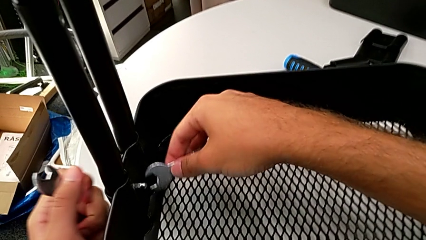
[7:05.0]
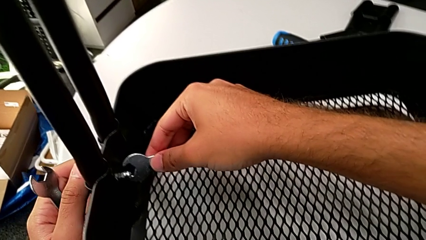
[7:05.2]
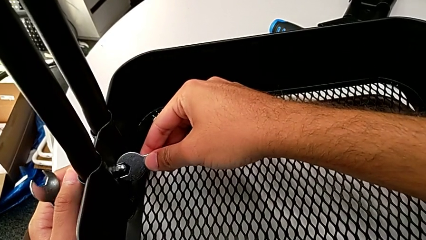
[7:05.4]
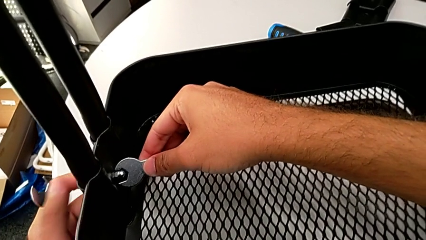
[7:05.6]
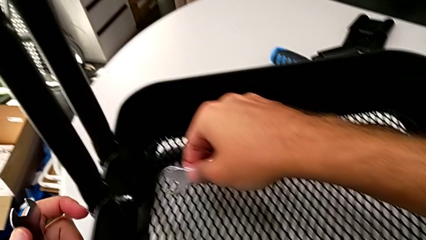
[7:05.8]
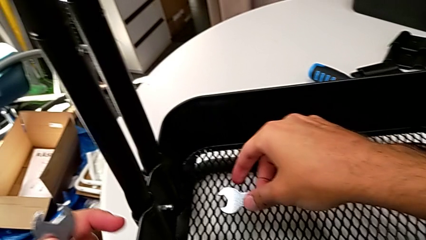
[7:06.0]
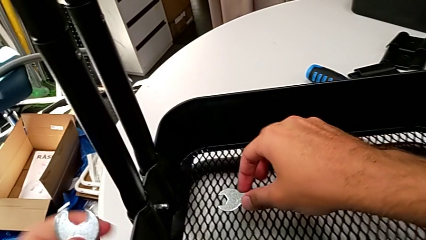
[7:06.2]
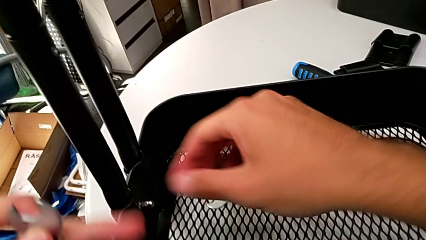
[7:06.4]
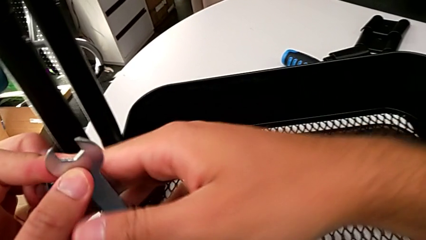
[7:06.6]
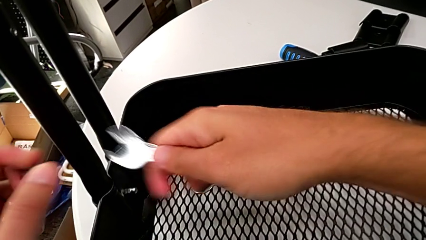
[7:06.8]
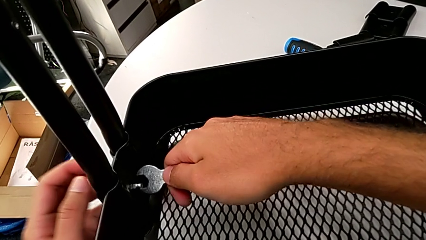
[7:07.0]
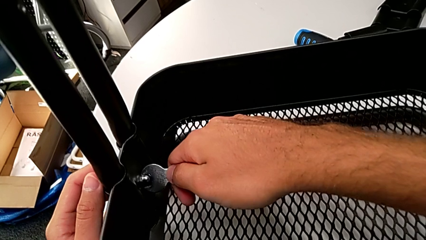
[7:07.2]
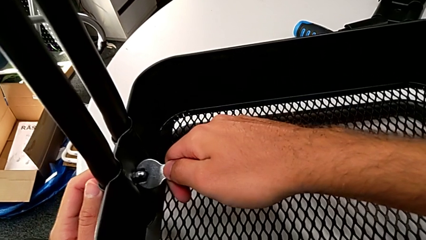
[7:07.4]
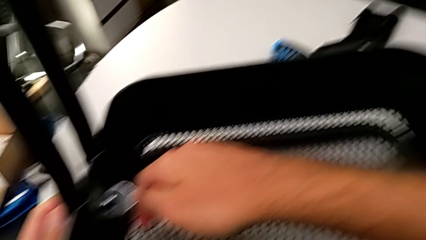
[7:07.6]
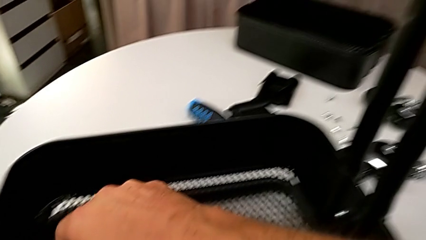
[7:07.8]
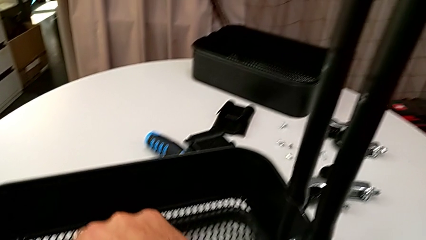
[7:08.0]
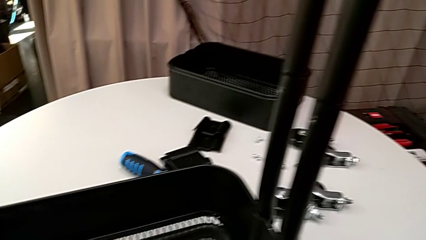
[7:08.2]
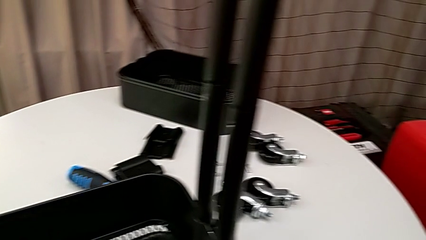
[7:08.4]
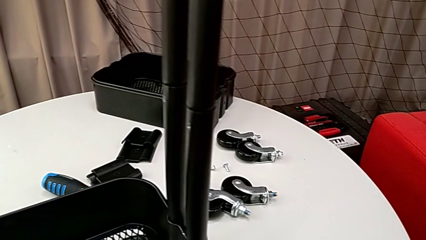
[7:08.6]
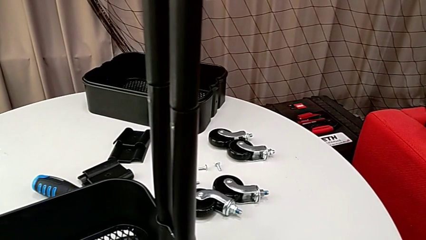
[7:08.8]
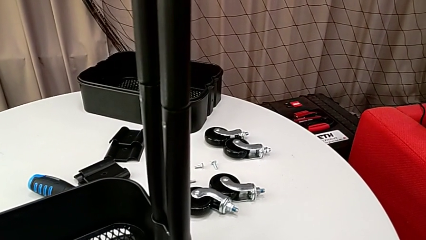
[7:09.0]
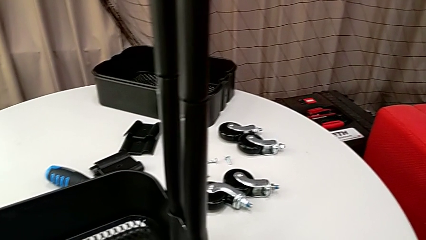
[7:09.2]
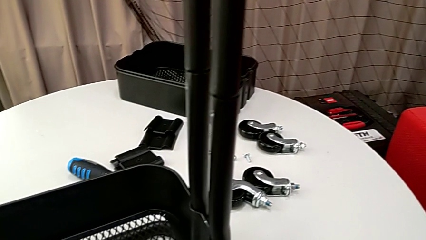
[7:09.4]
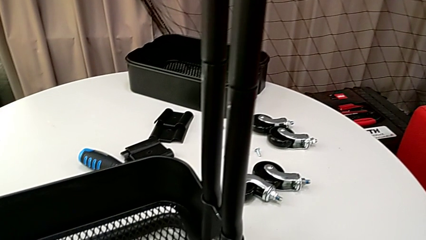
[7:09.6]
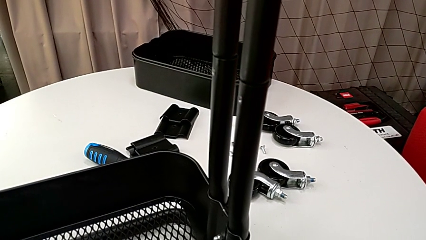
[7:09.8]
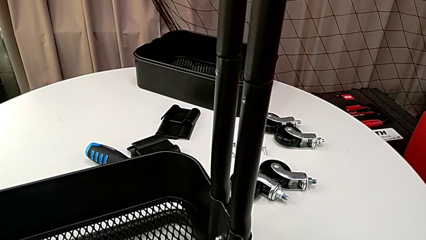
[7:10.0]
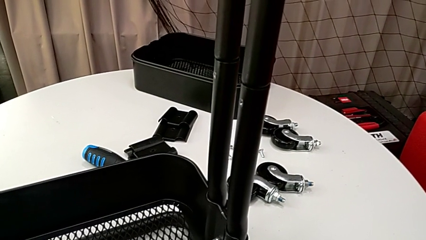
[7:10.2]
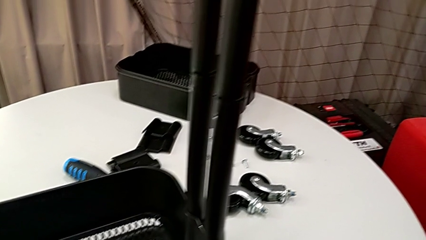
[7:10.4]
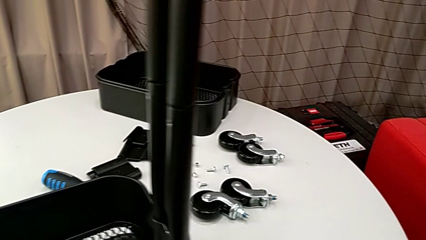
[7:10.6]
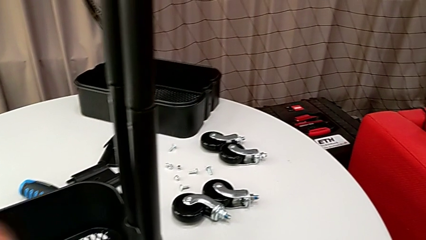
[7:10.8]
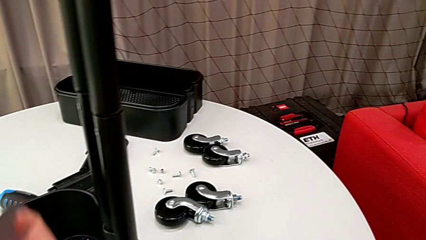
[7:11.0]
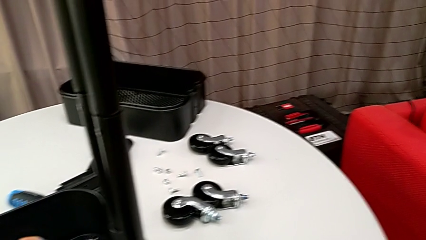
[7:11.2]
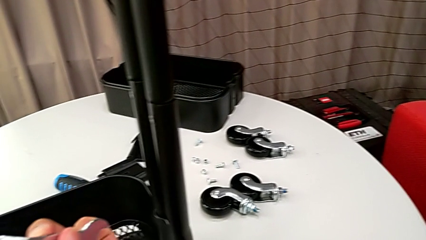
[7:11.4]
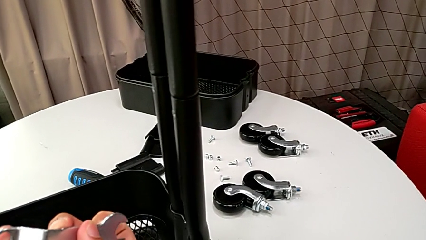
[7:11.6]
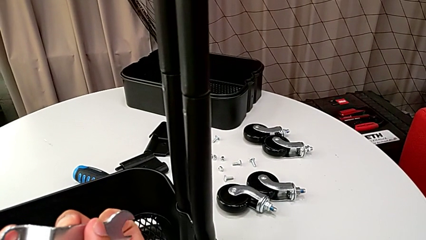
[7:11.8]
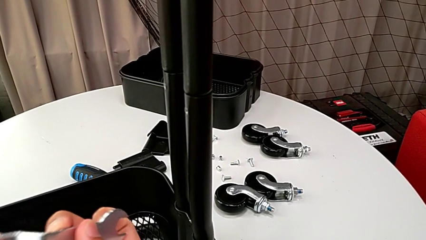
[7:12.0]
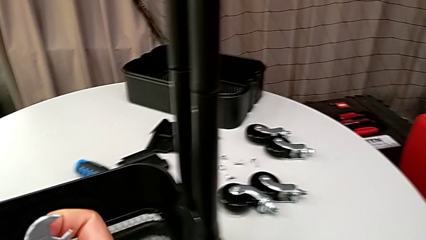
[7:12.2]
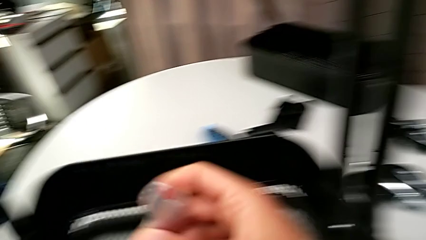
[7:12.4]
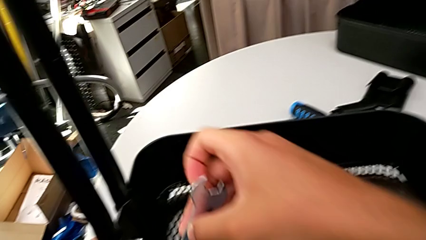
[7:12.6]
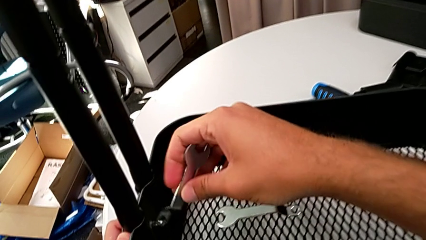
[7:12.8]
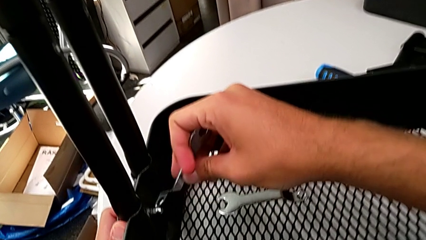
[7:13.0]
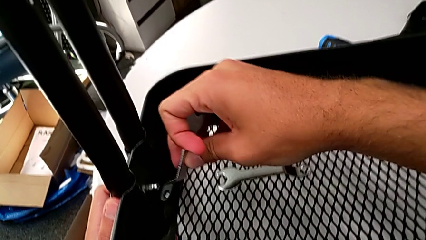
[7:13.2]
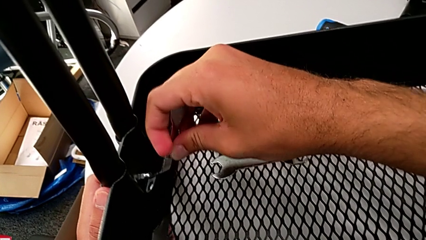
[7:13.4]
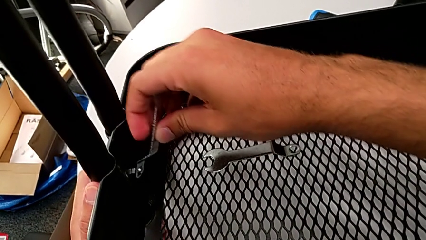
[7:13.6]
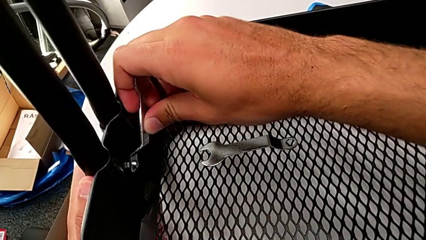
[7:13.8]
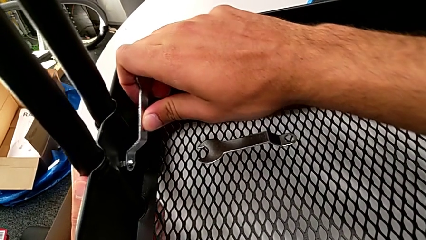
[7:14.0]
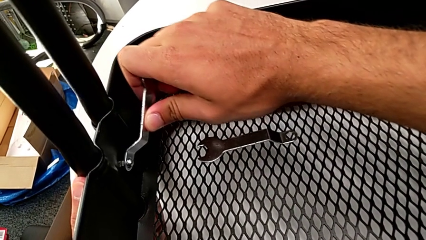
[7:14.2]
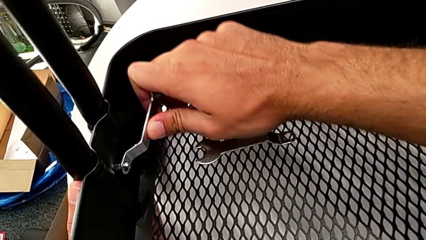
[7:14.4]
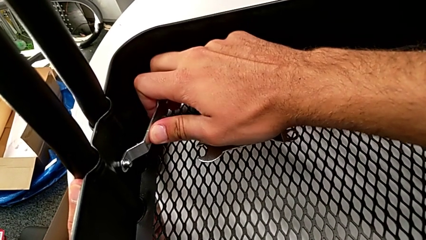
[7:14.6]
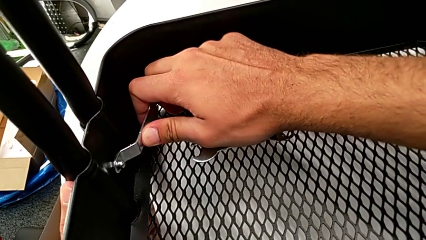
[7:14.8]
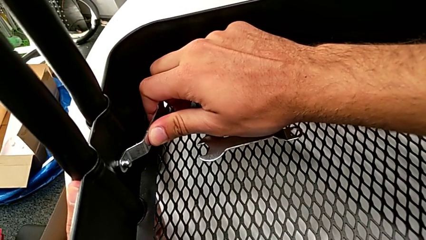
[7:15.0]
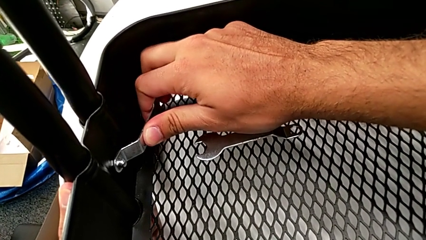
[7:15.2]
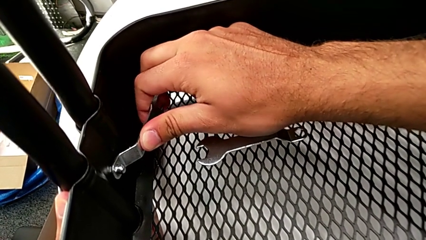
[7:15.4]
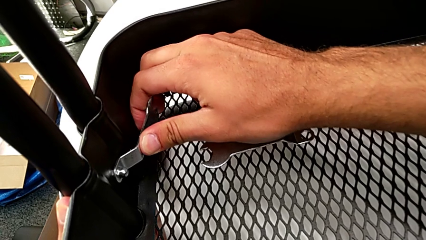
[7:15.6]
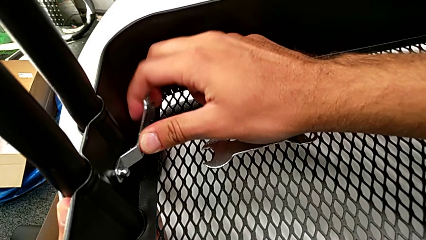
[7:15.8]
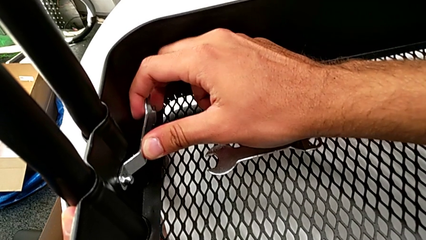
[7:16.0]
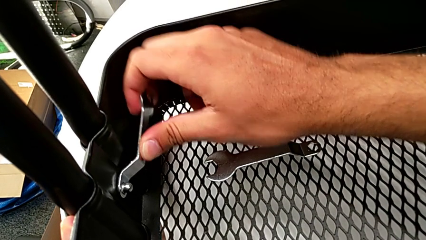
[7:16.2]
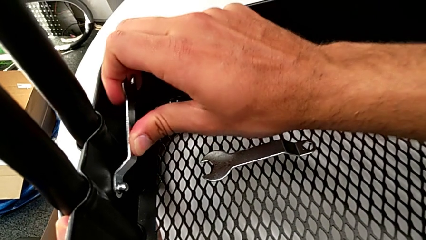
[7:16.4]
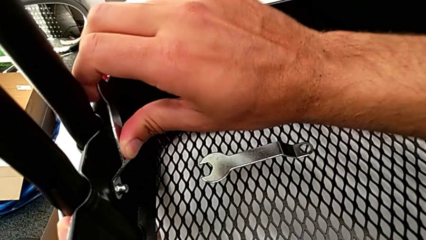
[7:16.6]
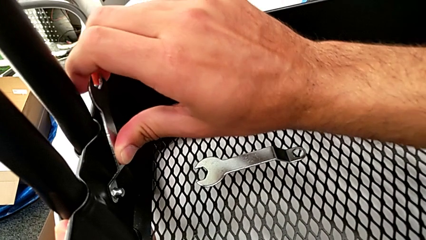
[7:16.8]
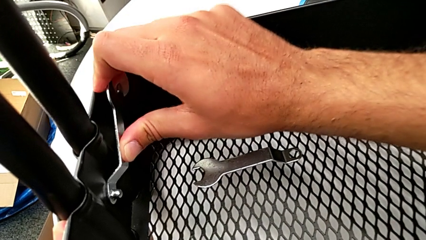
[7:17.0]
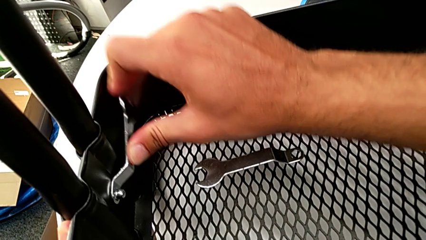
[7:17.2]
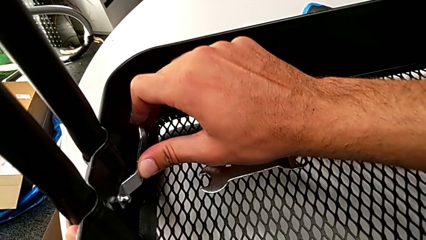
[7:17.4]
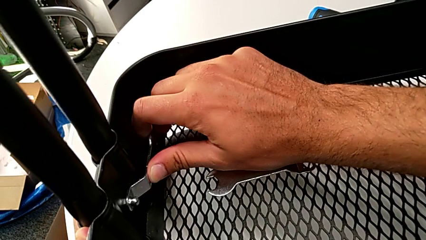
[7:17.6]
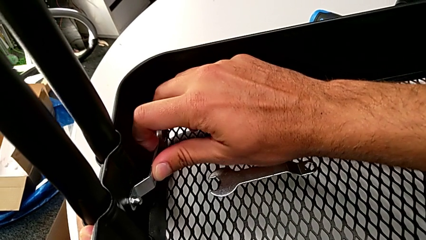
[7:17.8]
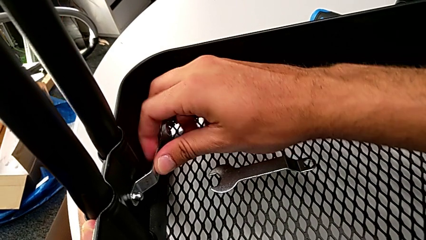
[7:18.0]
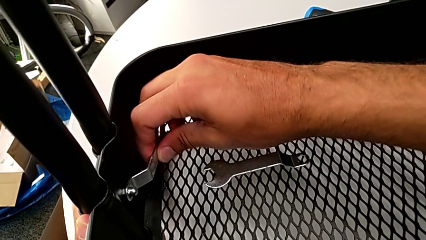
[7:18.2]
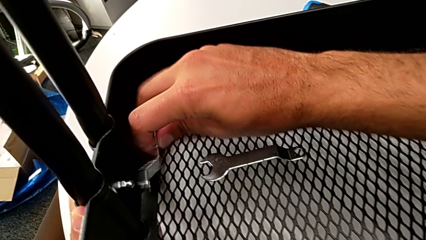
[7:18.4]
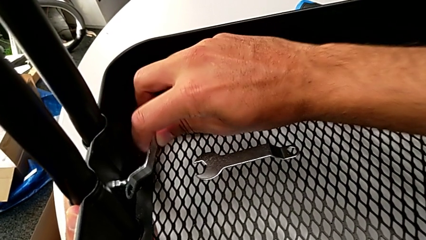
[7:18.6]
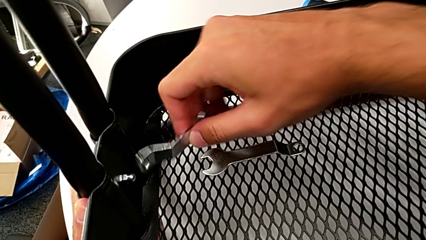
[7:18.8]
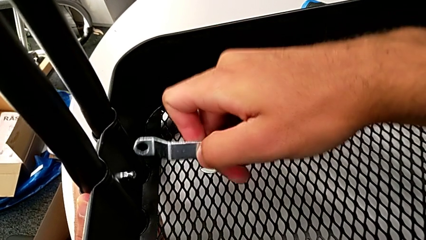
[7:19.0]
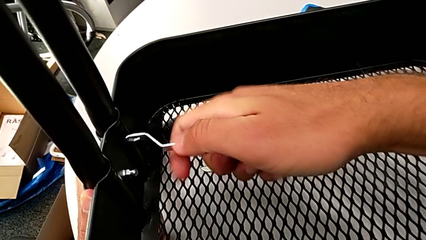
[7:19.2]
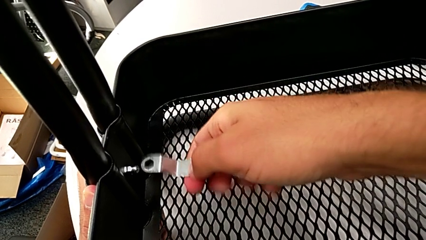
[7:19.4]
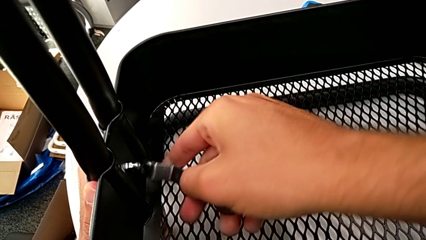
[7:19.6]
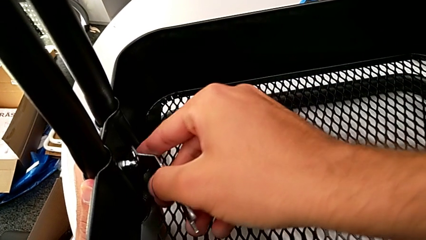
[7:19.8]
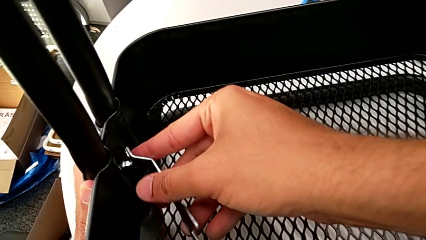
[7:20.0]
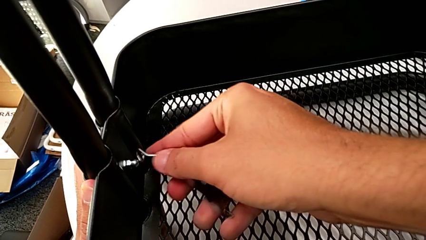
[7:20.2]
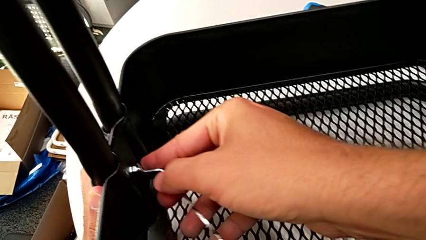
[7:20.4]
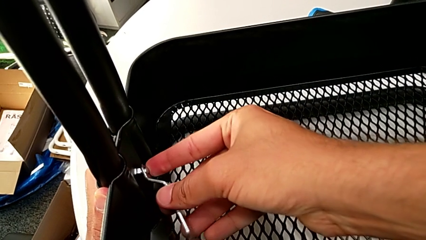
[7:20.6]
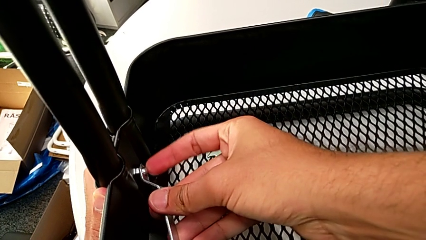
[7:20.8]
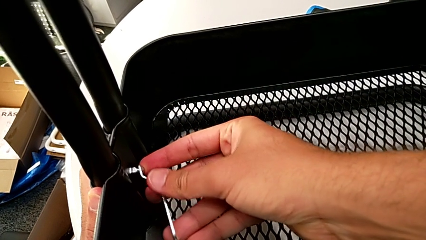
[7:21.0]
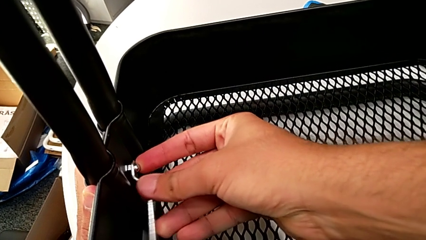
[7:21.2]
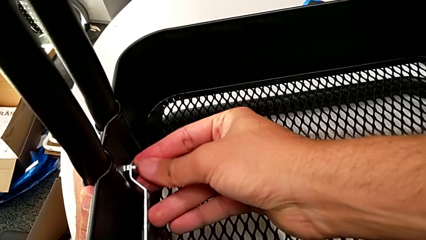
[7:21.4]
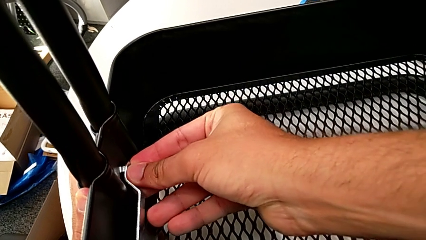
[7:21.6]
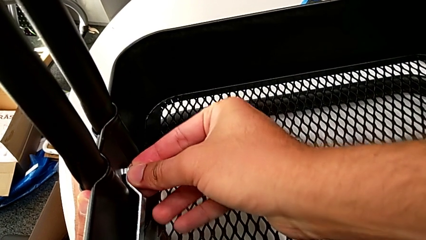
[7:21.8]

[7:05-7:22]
The camera wearer is assembling the bottom grid tray. They wrongly keep grabbing the hexagonal wrench and grab the spanner wrench. They insert it, screw the hexagon cap nut, withdraw the spanner wrench, rotate the hexagon cap nut and begin to insert the spanner wrench.
